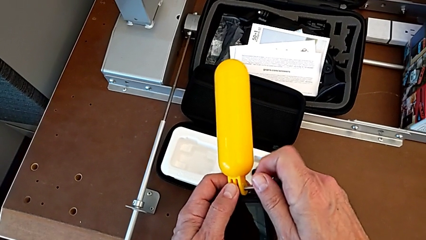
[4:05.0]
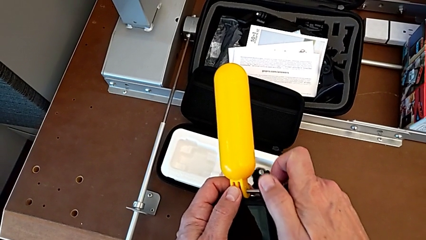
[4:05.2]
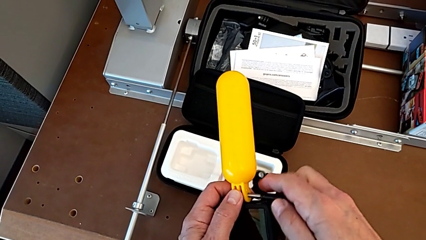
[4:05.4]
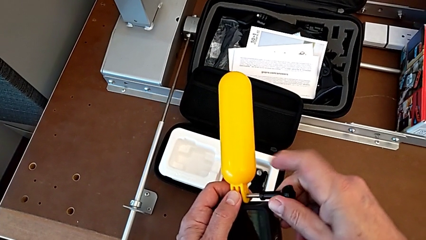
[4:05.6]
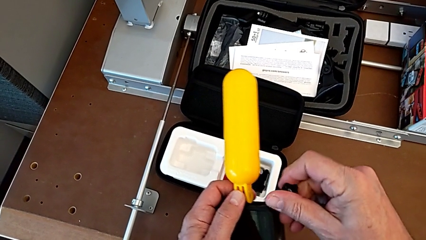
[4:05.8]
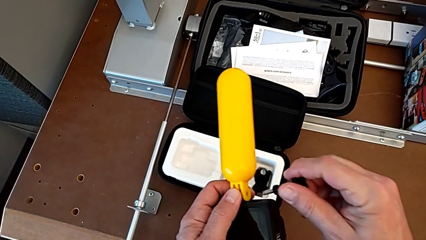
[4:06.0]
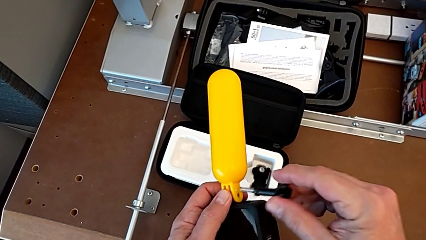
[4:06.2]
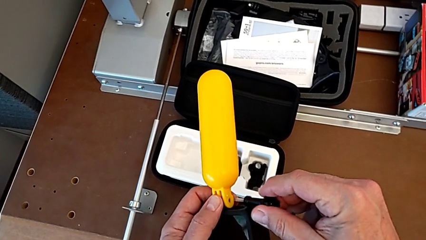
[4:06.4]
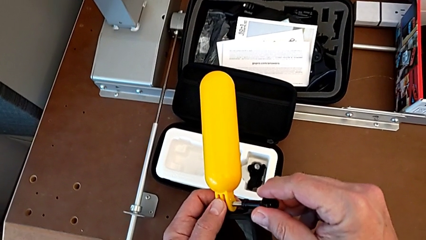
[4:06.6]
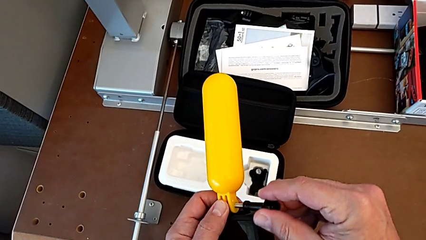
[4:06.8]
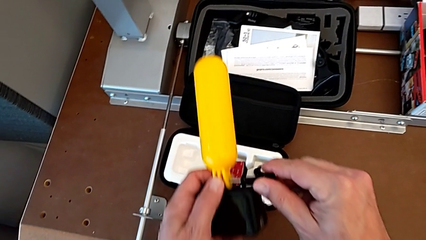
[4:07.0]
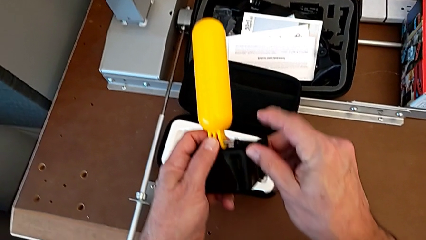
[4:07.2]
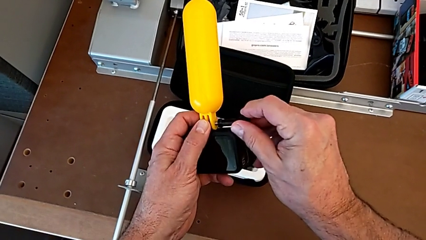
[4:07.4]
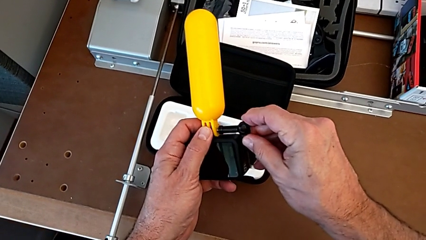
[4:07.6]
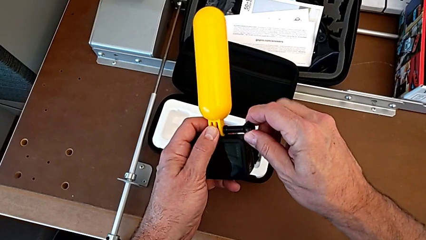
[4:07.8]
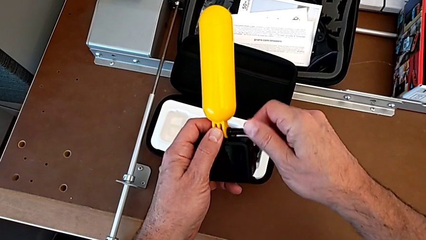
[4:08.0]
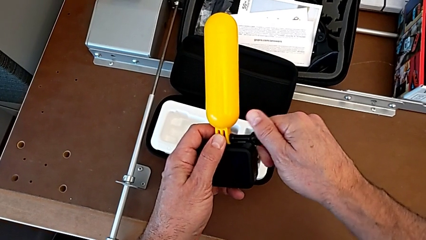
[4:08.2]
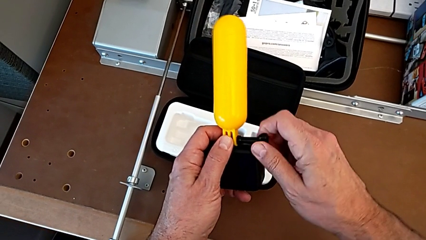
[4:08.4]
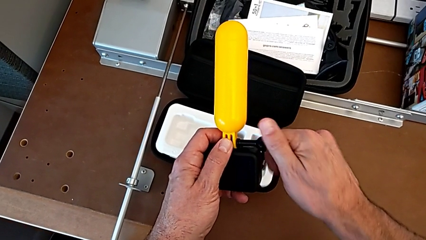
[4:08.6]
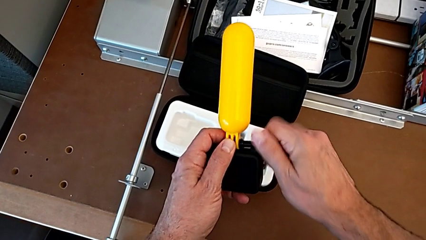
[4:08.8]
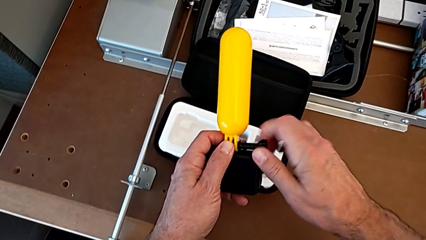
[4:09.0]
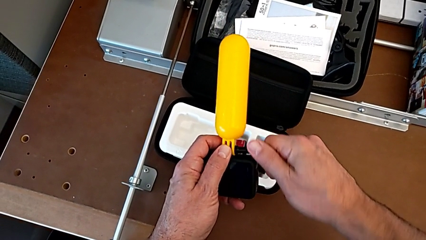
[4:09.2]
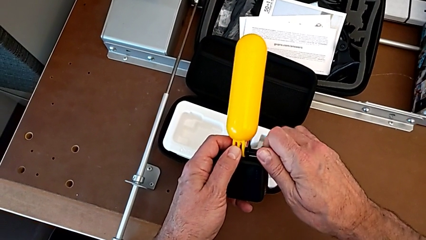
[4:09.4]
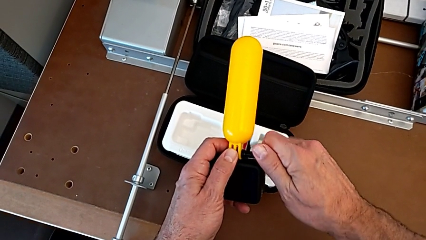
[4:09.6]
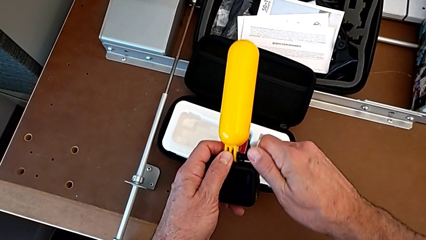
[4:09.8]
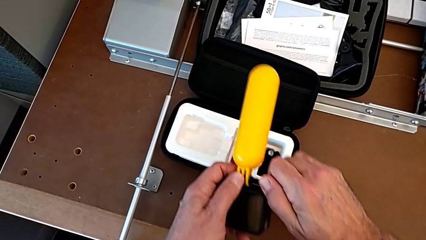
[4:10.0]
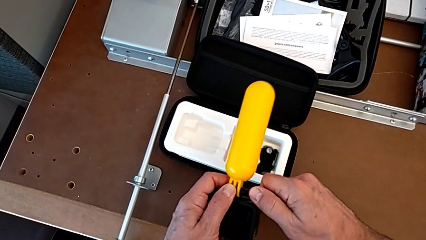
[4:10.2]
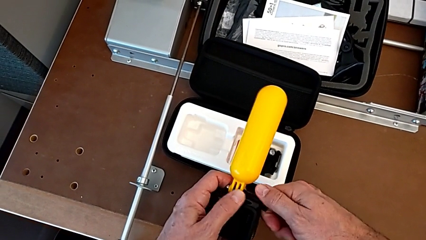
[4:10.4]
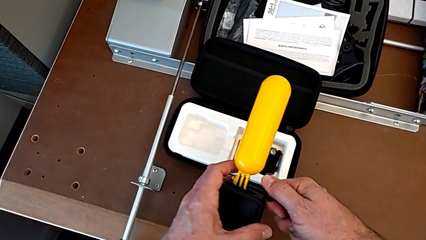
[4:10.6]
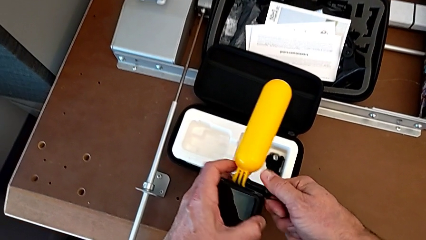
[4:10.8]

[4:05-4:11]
The camera wearer is assembling the handheld grip. They insert the screw and screw it.

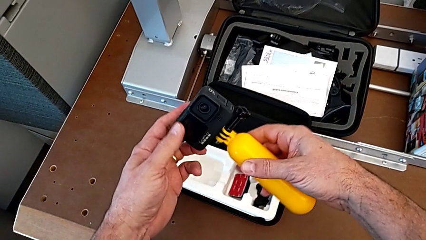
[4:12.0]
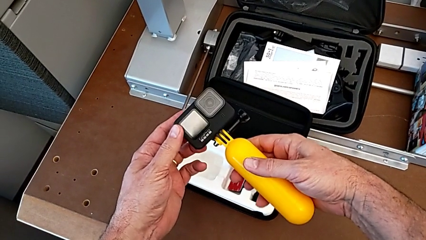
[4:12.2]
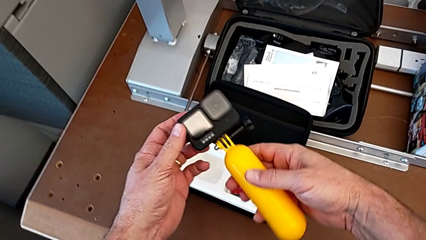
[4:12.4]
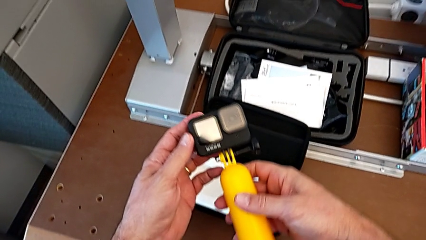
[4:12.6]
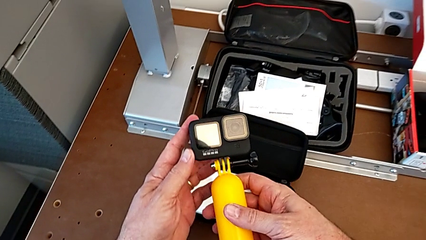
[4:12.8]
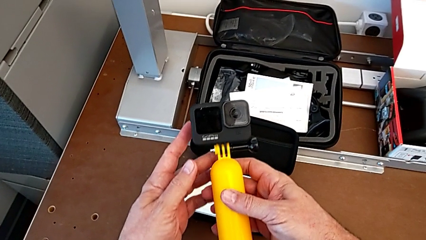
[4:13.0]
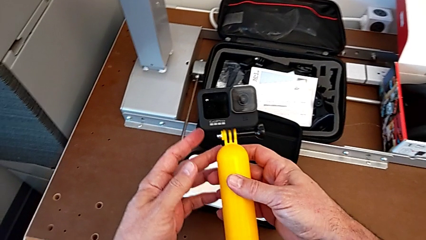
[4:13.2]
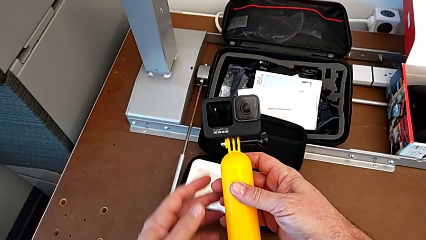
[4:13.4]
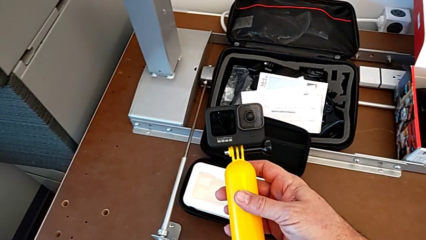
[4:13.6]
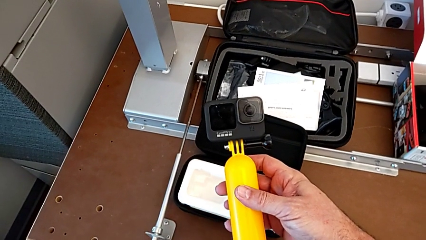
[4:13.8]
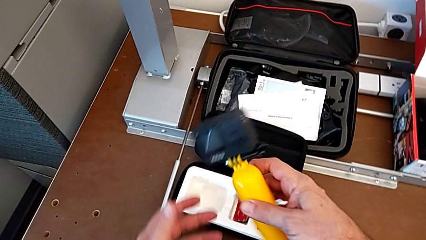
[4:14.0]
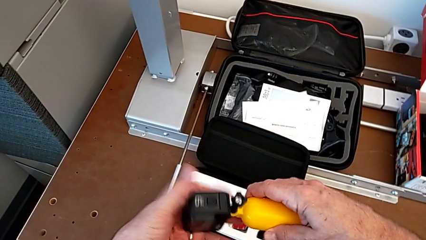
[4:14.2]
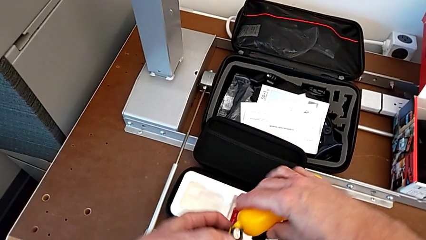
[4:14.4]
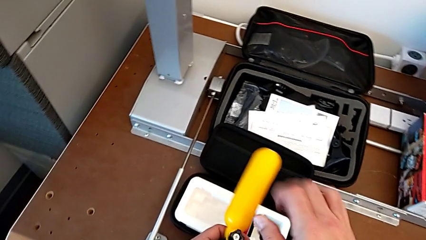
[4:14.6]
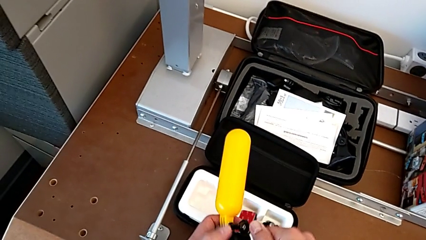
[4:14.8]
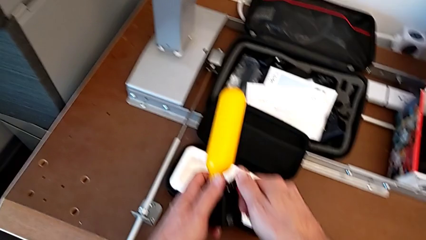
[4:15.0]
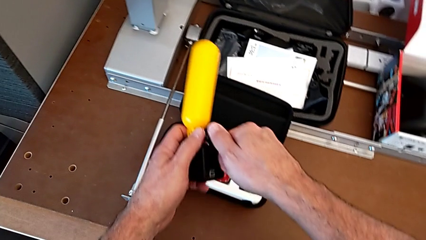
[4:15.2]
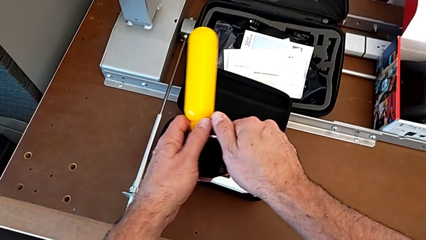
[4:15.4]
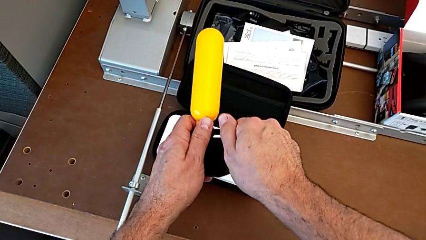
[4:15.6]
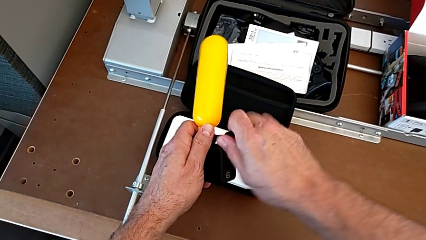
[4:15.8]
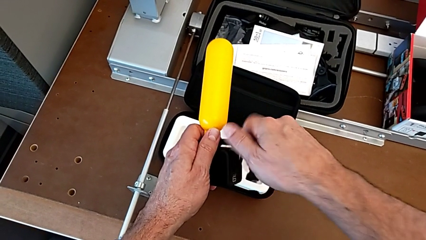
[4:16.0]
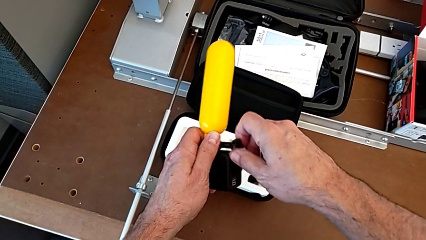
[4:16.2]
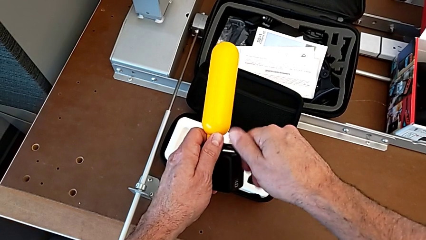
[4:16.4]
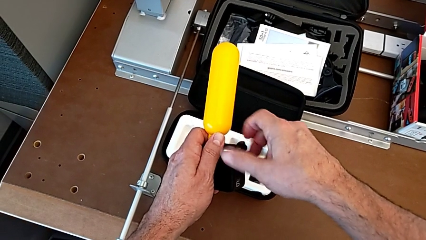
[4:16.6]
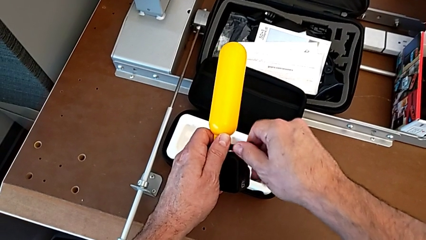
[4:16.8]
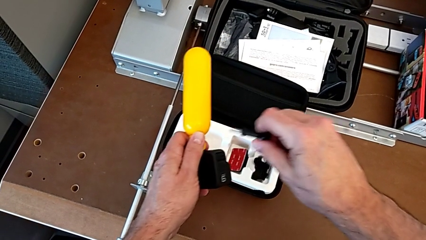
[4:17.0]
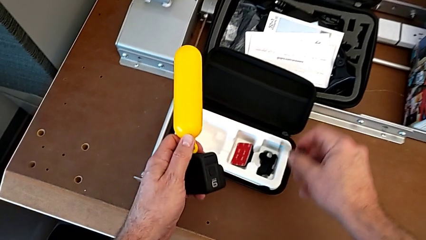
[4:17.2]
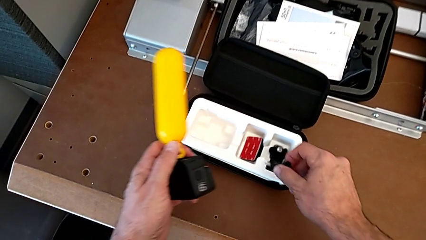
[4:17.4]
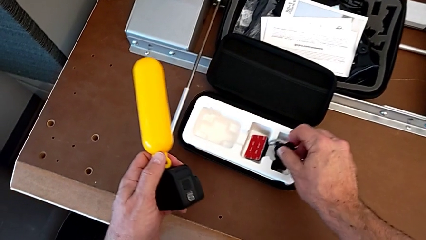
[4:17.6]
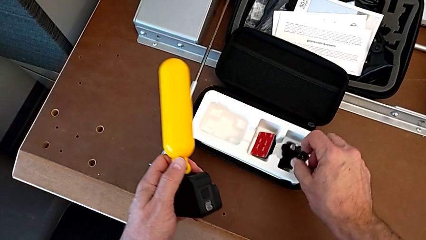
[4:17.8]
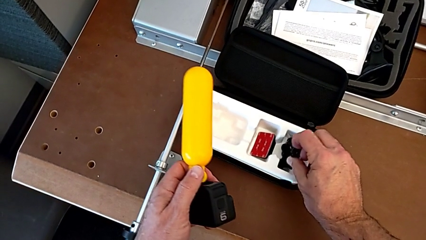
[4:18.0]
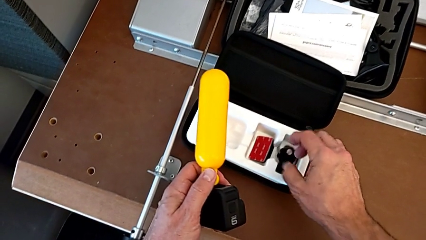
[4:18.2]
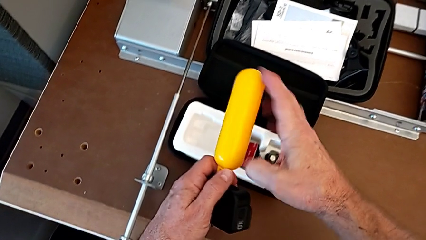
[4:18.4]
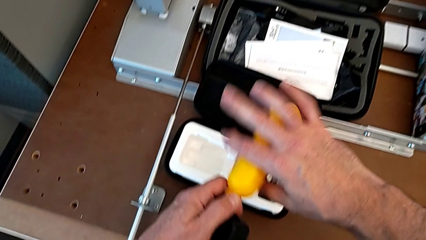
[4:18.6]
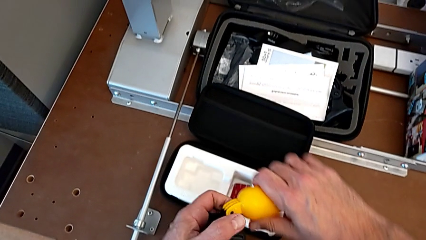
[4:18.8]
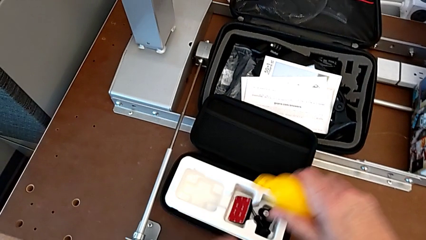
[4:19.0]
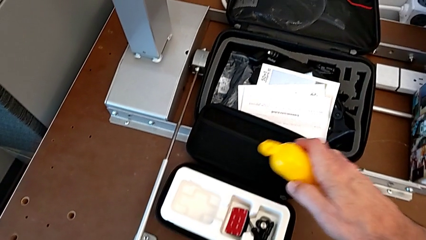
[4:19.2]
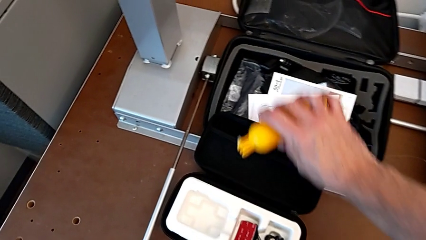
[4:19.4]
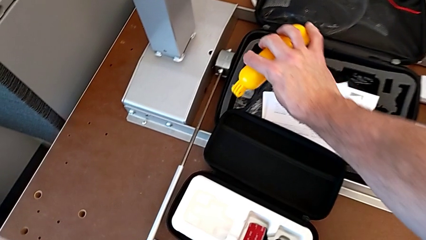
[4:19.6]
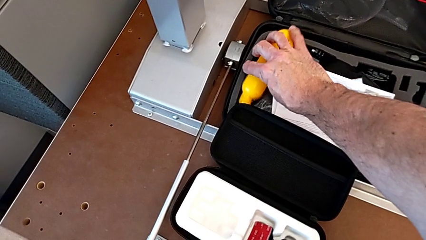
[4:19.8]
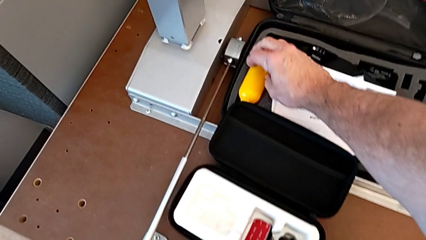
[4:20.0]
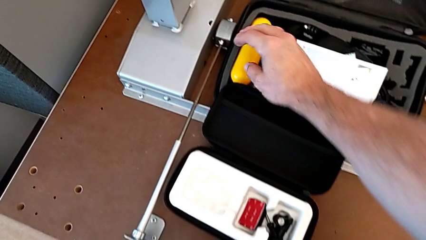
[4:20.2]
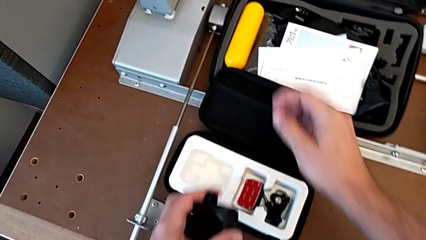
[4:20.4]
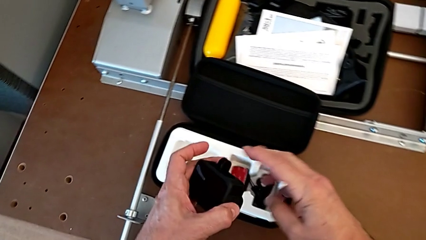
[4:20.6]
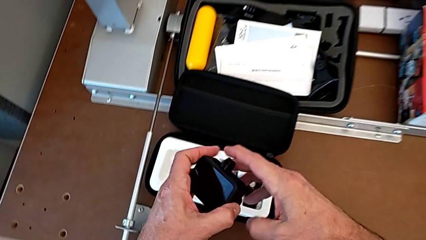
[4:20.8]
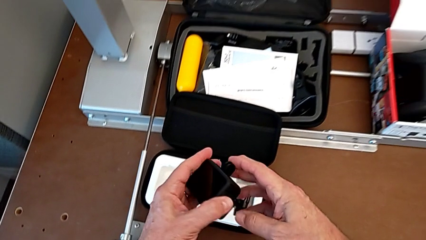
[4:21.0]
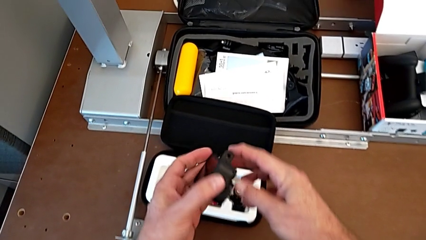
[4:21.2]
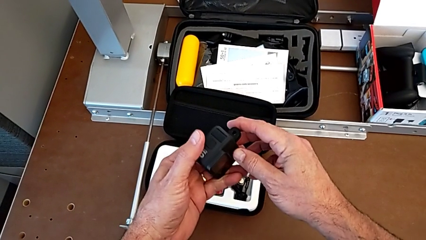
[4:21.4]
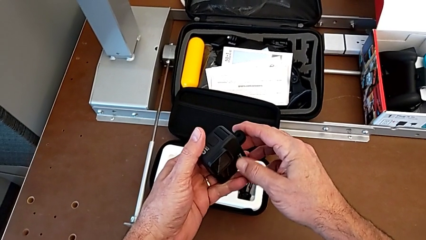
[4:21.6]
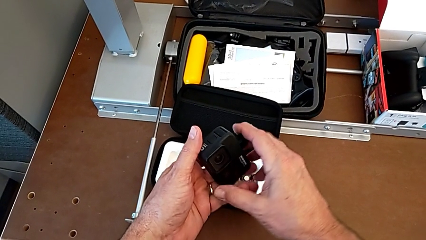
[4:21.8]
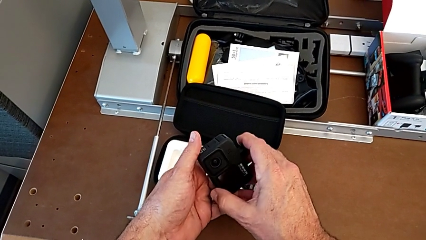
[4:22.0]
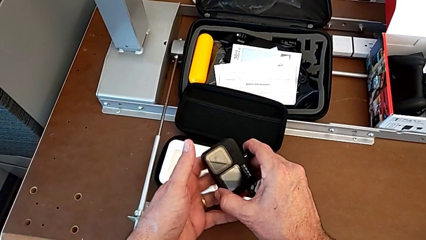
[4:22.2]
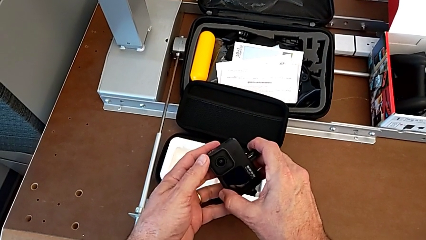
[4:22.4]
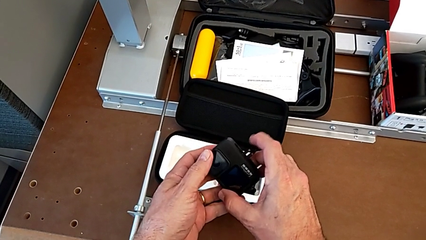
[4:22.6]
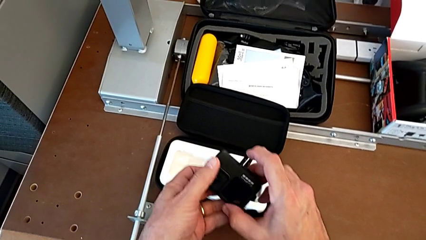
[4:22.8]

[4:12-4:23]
The camera wearer disassembles the handheld grip. They inspect the GoPro, unscrew the screw and withdraw the handheld grip.
